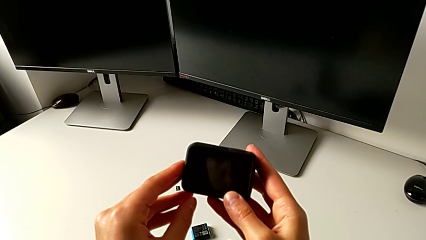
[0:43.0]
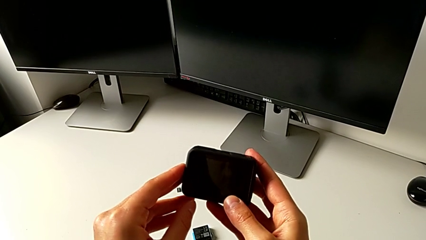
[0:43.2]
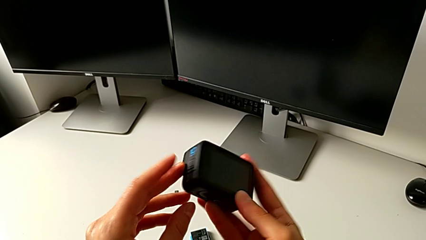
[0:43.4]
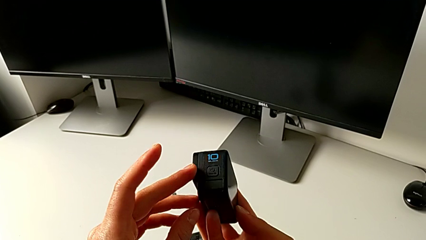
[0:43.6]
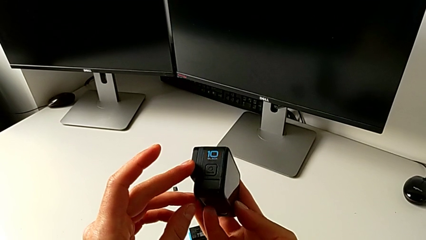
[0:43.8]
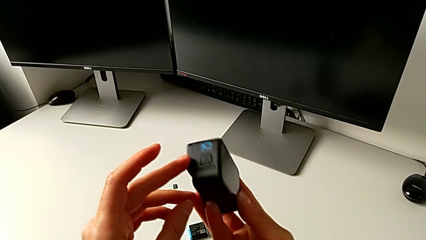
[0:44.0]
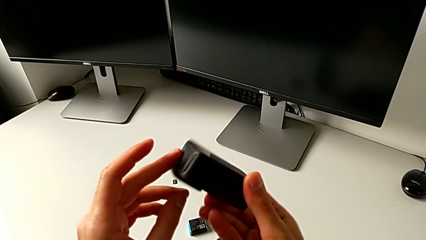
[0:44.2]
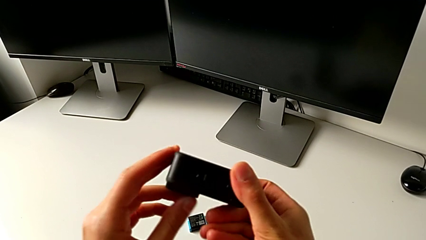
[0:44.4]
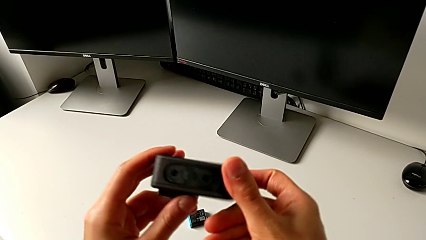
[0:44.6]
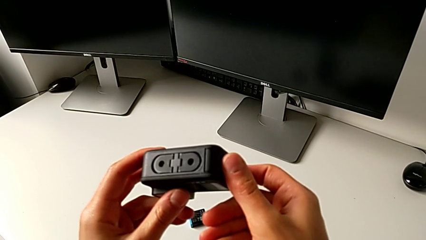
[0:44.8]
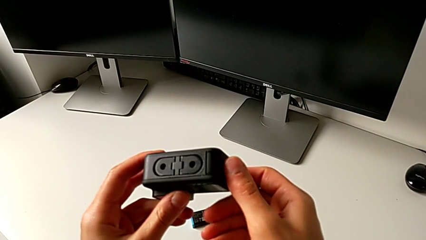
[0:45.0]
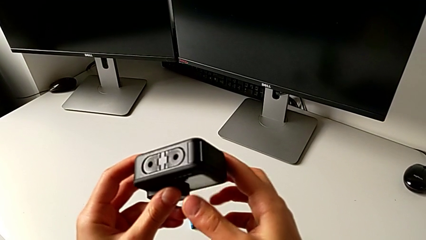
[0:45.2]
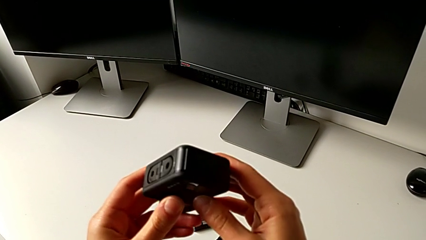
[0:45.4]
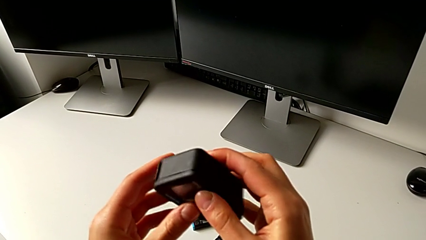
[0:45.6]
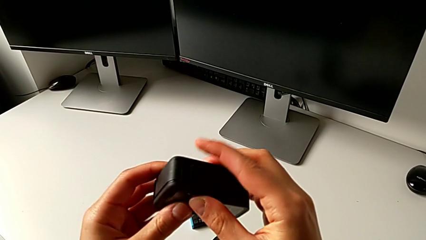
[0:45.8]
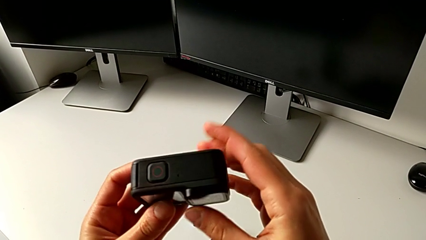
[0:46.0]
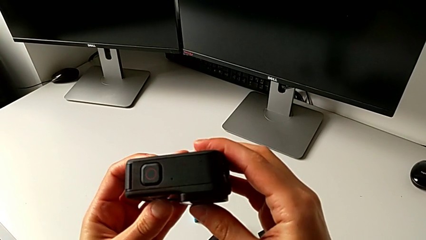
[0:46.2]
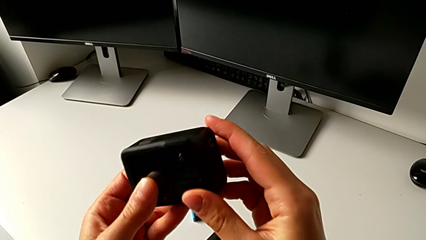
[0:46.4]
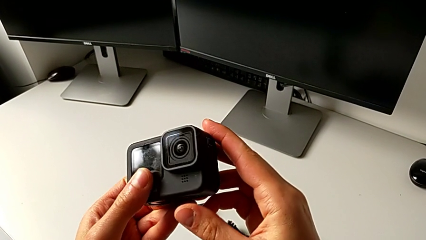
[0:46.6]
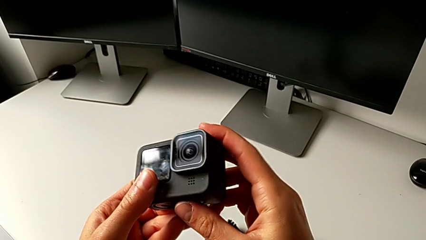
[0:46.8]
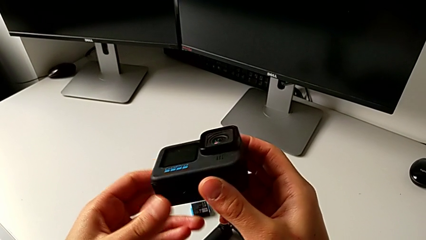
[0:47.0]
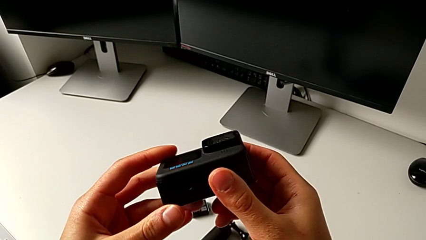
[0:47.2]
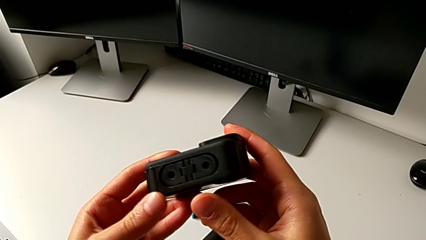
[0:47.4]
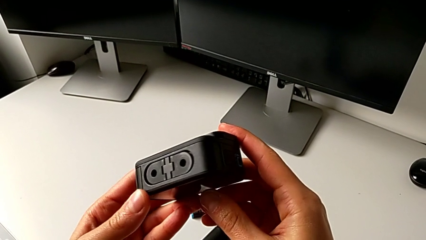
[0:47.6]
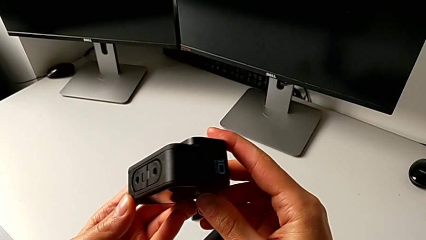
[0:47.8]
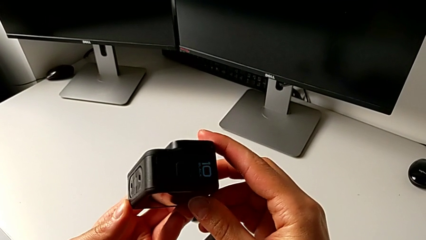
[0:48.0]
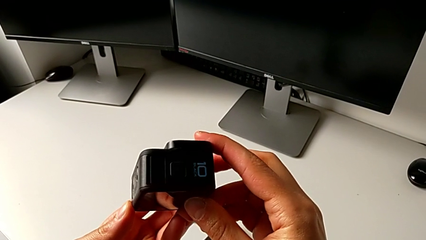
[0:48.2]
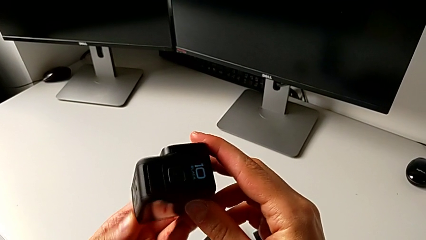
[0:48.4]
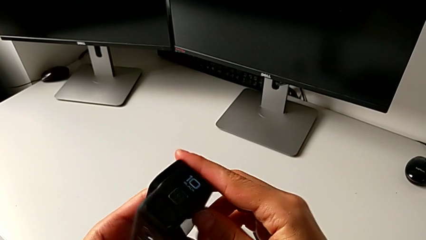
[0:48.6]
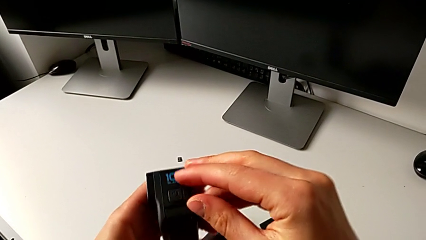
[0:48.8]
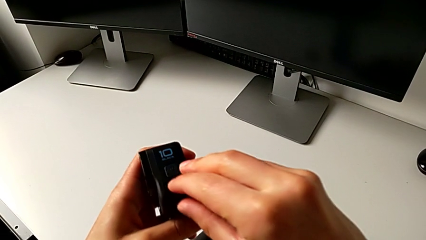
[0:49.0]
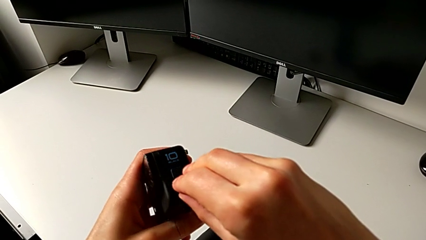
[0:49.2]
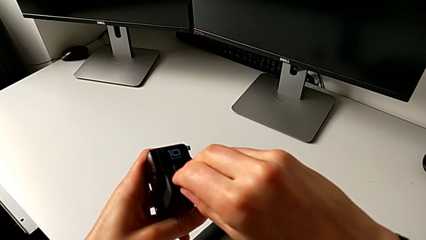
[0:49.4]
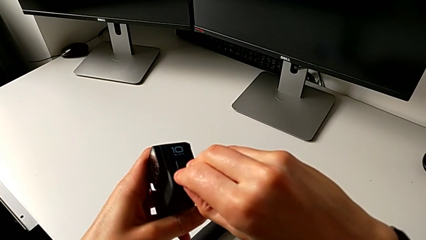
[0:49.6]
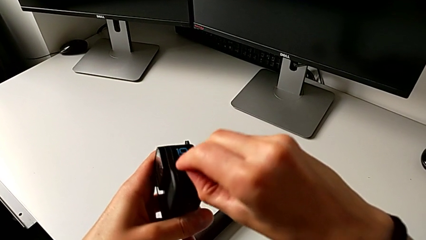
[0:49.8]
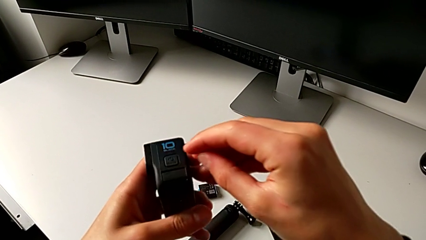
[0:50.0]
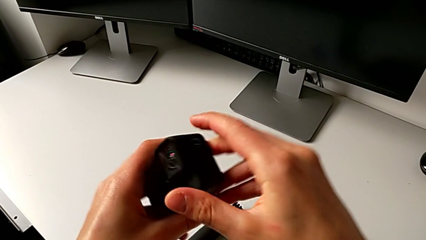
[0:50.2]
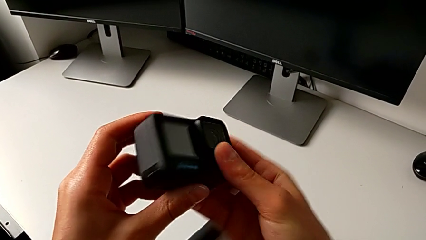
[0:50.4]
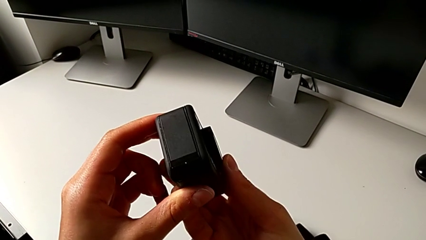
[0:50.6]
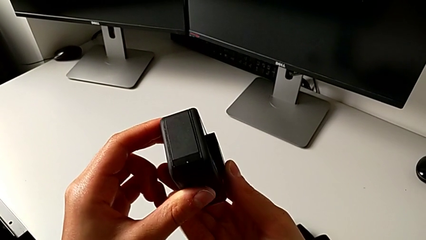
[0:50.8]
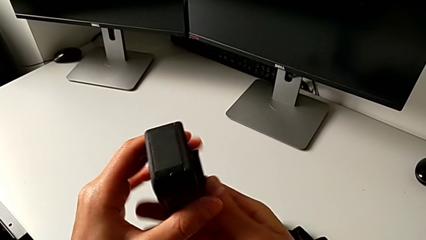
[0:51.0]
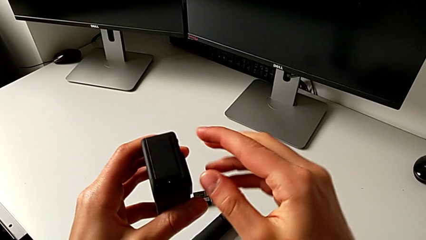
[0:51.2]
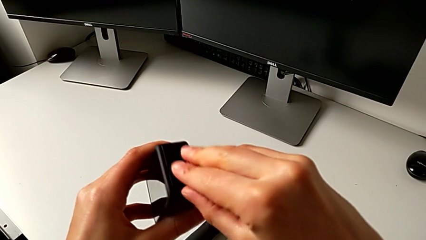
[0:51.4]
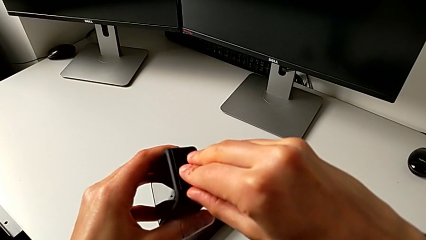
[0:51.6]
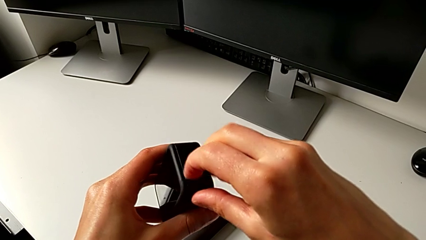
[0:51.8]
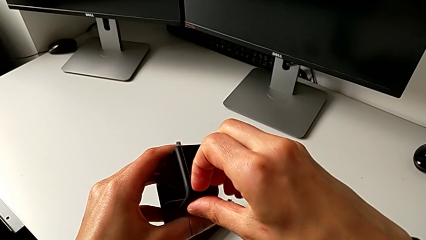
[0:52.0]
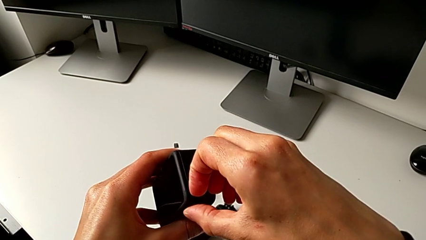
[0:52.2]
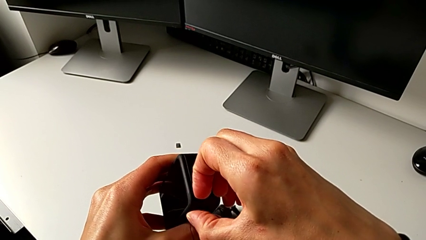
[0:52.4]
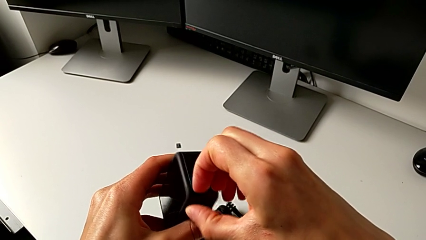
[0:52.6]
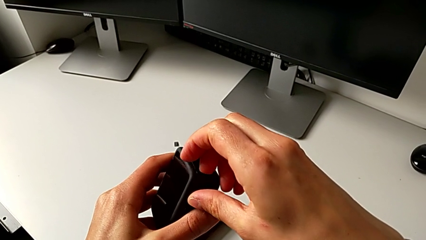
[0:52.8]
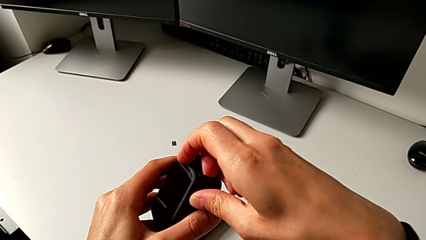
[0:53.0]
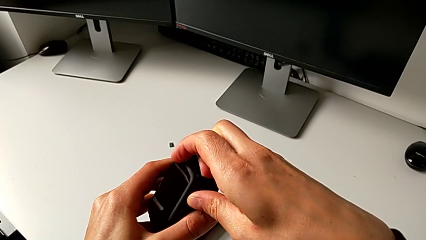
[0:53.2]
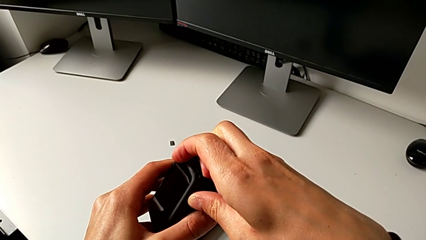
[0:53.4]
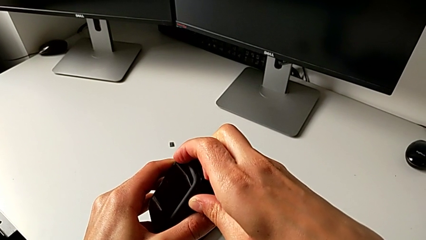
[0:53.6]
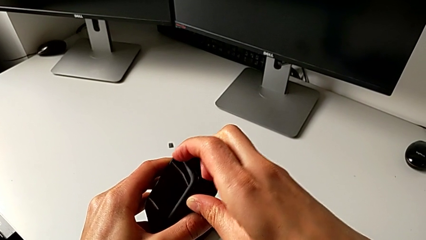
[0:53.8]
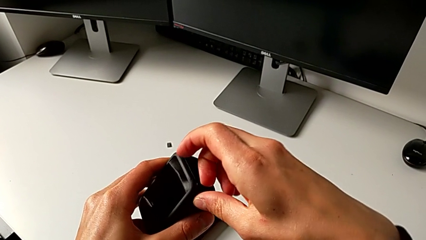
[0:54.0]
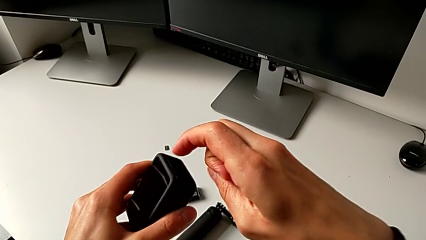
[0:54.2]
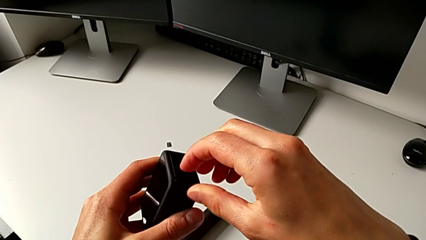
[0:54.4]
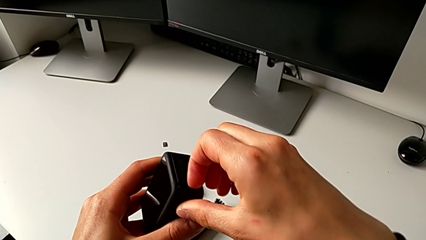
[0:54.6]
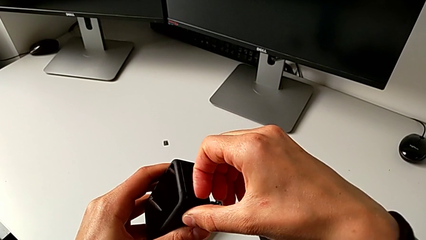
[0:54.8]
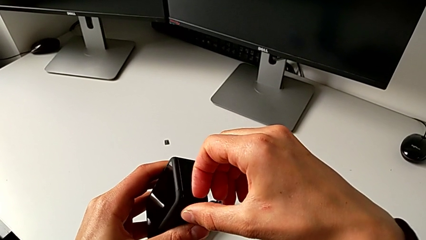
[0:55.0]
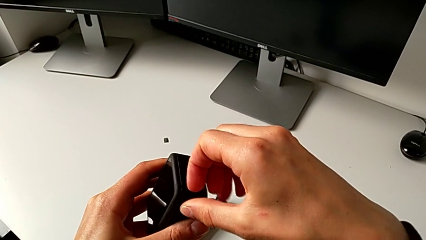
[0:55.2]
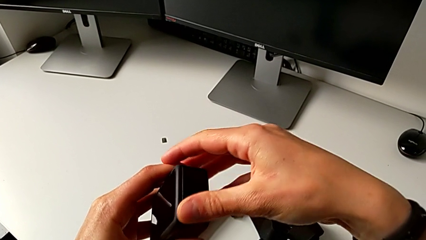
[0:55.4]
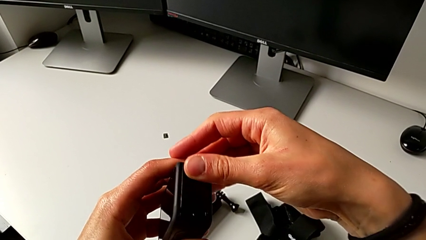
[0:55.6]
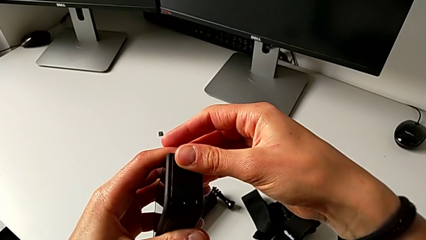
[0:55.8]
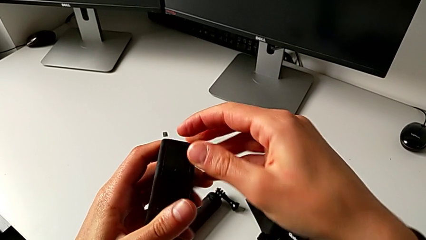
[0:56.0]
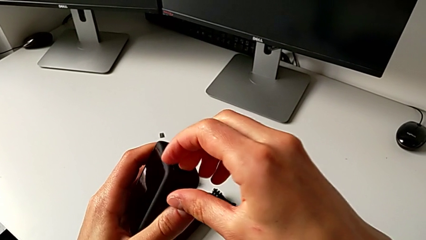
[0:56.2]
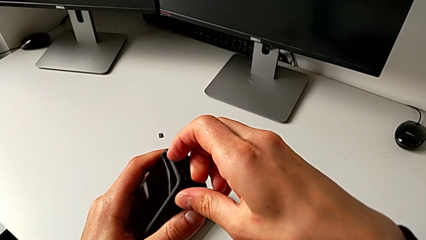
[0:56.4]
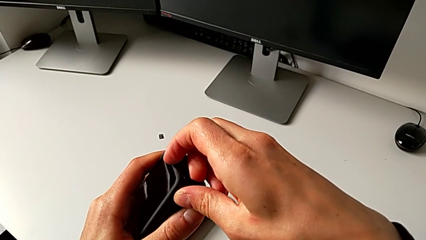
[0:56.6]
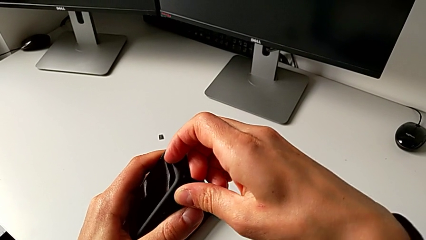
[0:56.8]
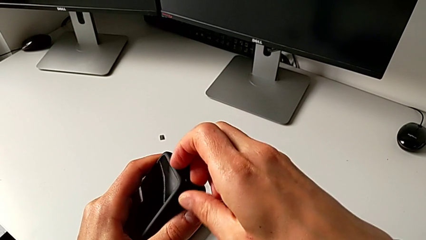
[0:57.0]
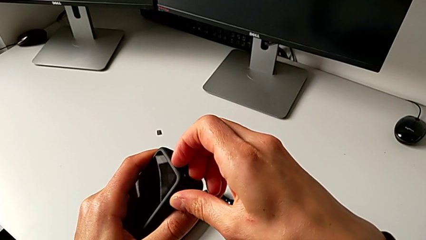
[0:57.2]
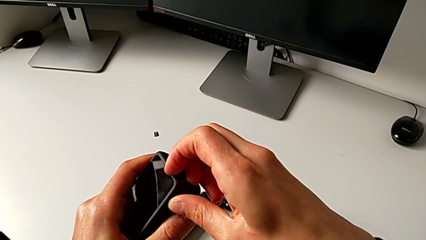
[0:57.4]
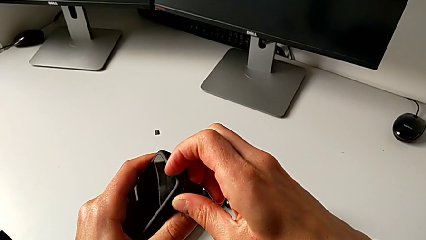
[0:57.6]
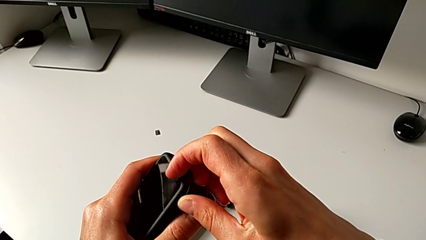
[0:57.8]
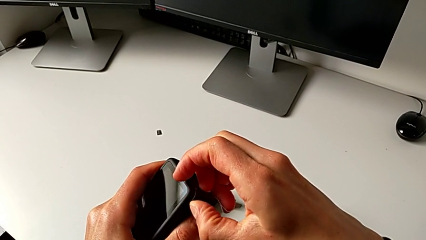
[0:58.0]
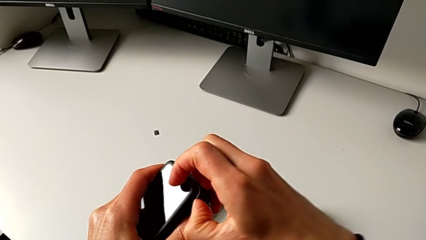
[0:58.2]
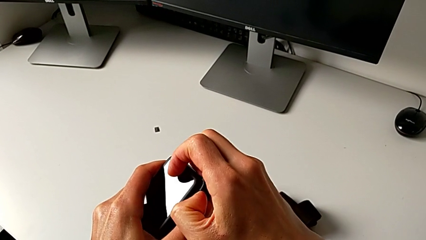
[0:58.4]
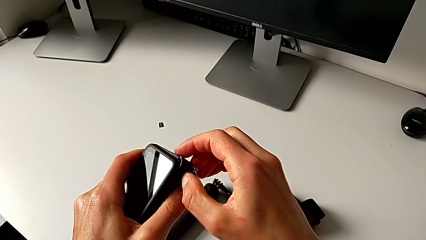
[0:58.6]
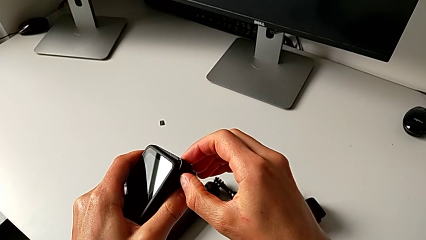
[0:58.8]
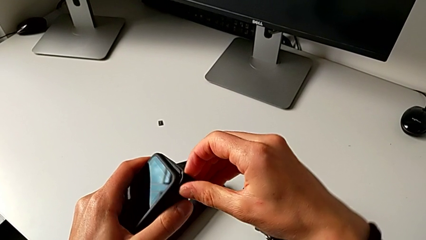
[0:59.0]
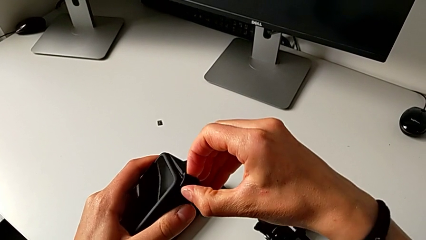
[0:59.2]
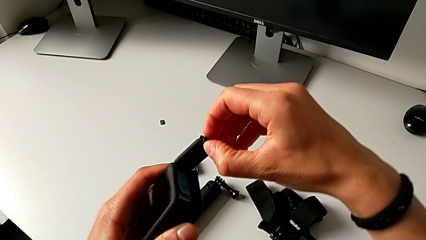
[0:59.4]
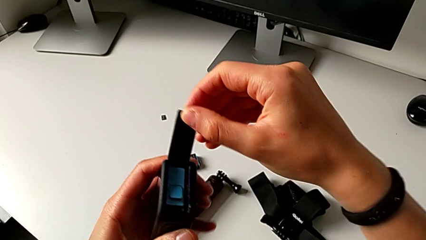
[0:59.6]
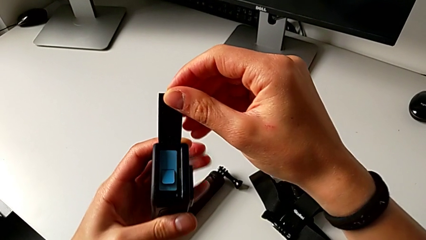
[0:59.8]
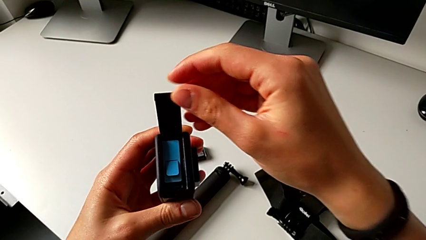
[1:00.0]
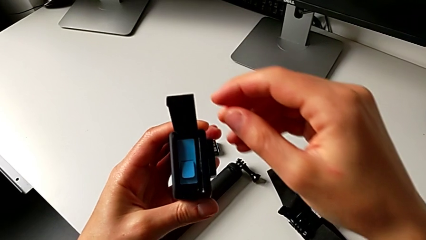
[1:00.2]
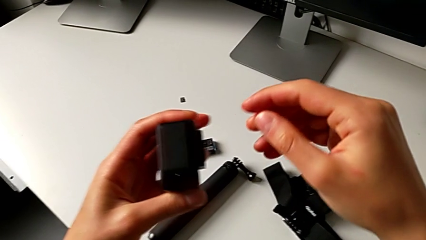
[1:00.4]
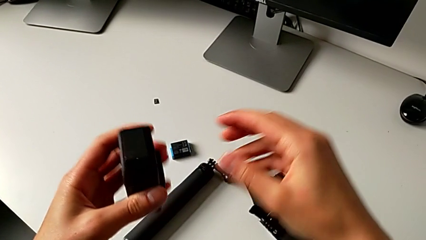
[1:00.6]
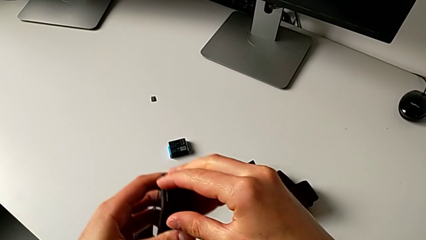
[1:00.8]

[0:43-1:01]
The camera wearer is changing the SD card. They inspect the GoPro, wrongly pull it, trying to open the wrong door, flip it, pull the battery door and open it.
